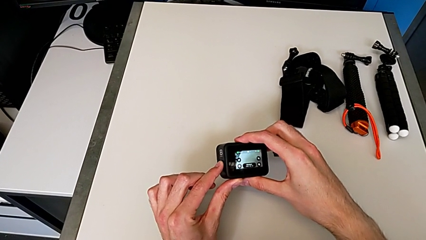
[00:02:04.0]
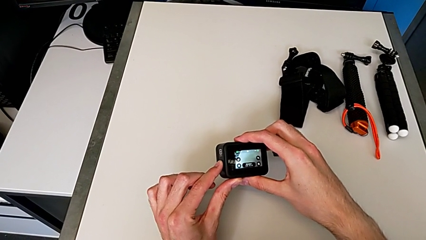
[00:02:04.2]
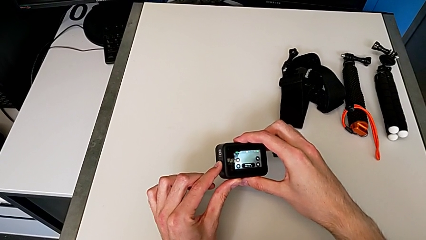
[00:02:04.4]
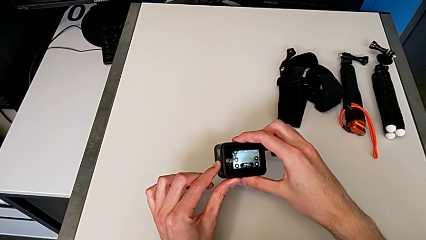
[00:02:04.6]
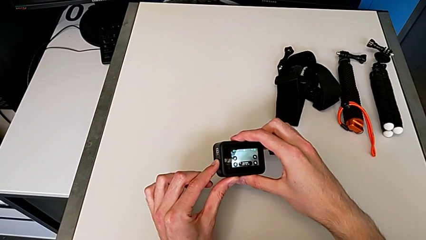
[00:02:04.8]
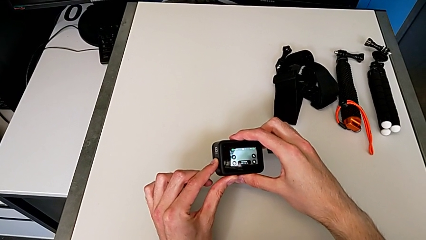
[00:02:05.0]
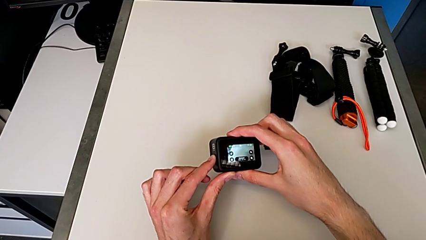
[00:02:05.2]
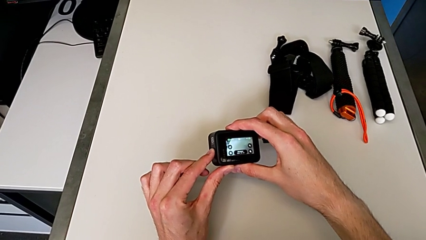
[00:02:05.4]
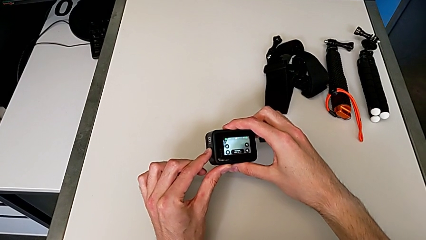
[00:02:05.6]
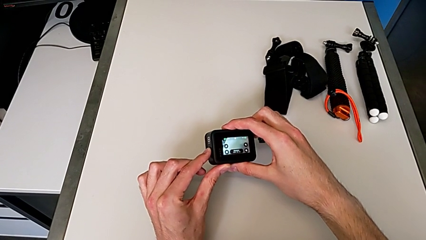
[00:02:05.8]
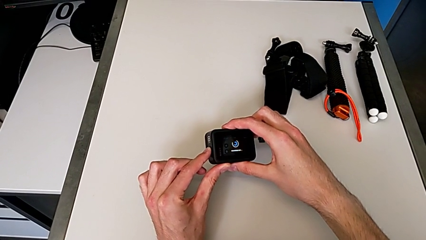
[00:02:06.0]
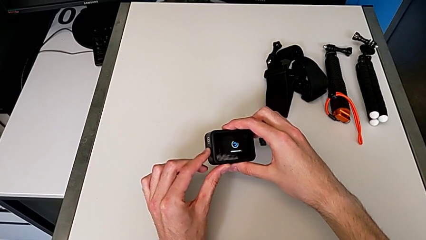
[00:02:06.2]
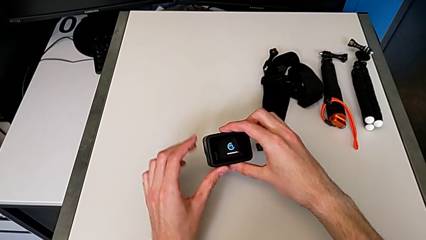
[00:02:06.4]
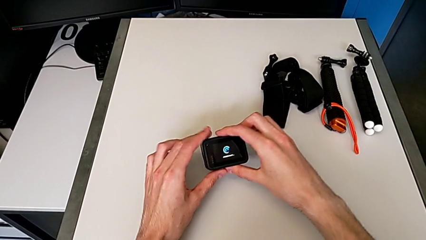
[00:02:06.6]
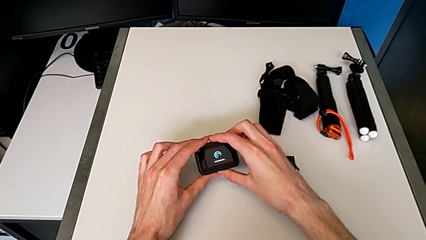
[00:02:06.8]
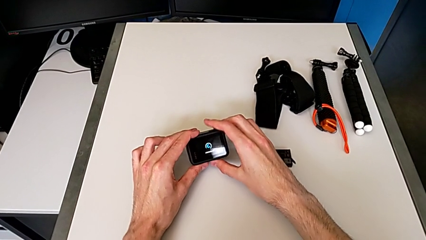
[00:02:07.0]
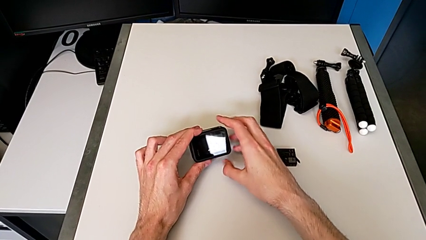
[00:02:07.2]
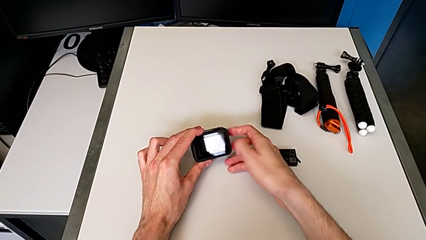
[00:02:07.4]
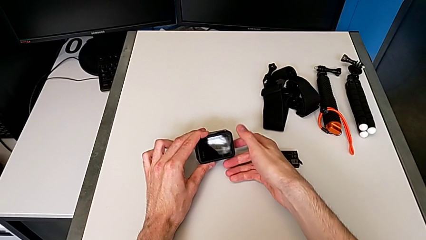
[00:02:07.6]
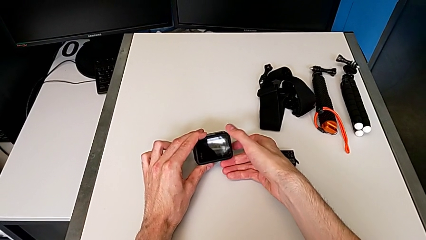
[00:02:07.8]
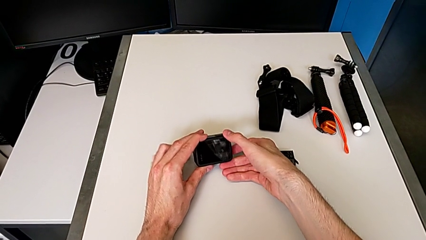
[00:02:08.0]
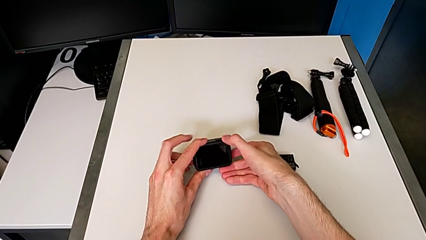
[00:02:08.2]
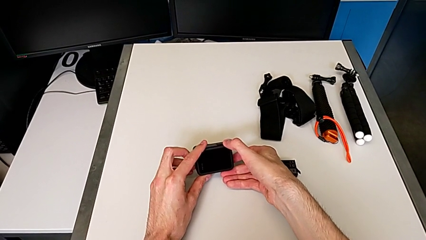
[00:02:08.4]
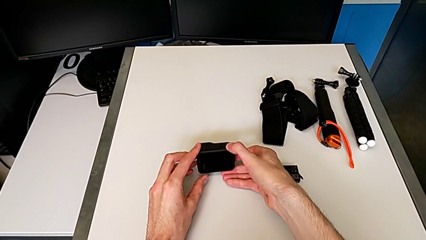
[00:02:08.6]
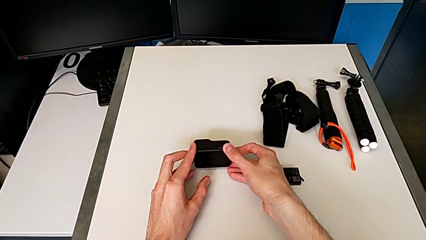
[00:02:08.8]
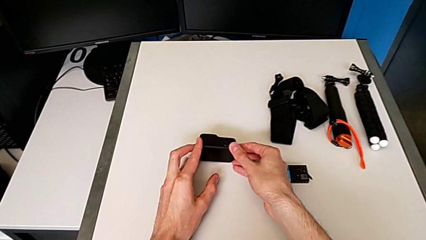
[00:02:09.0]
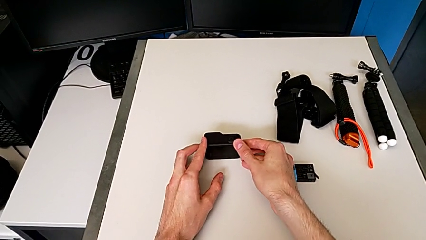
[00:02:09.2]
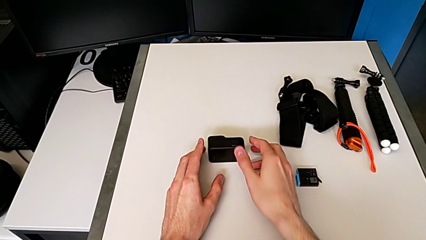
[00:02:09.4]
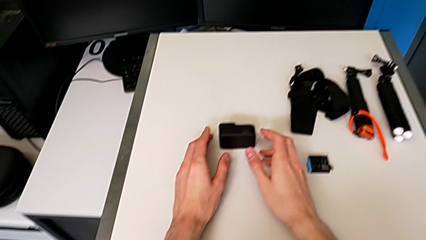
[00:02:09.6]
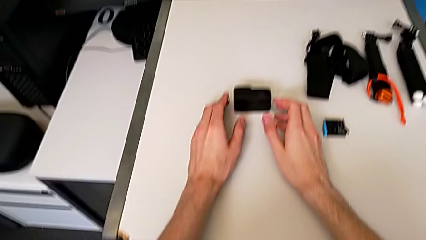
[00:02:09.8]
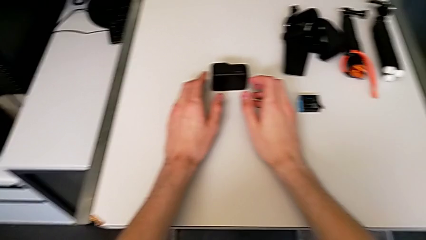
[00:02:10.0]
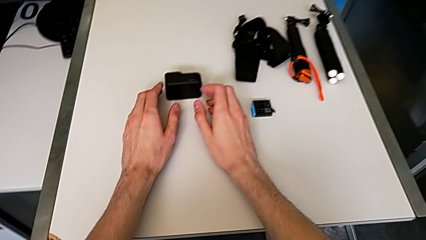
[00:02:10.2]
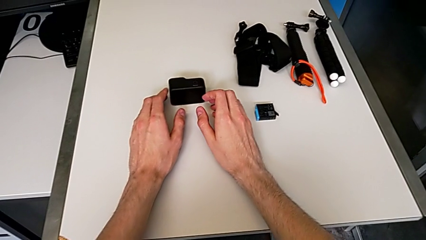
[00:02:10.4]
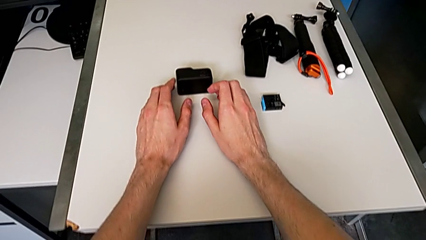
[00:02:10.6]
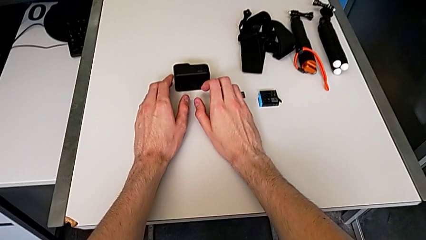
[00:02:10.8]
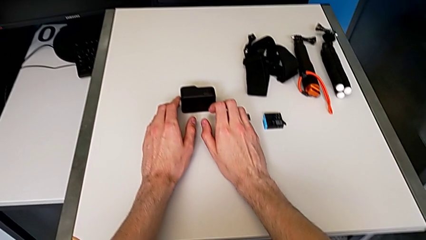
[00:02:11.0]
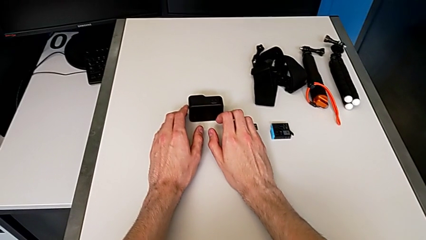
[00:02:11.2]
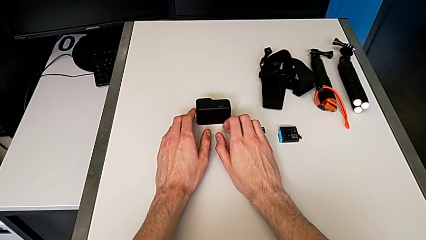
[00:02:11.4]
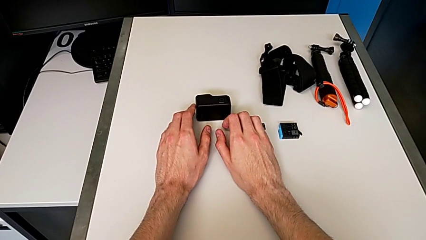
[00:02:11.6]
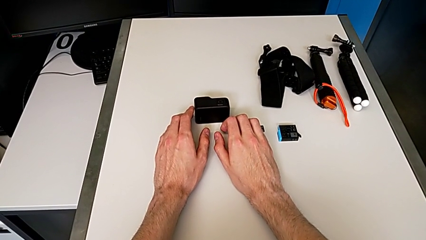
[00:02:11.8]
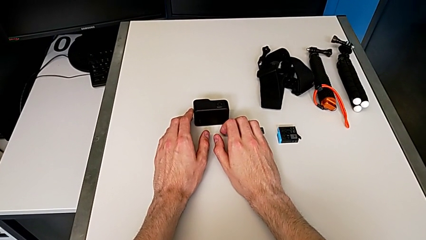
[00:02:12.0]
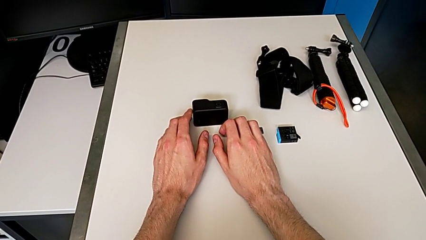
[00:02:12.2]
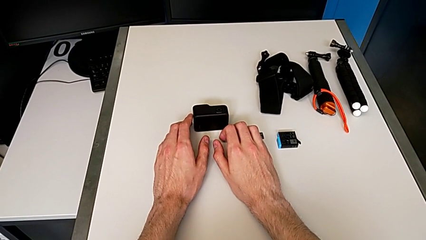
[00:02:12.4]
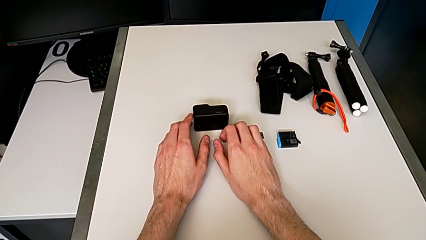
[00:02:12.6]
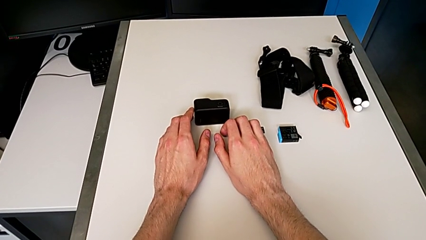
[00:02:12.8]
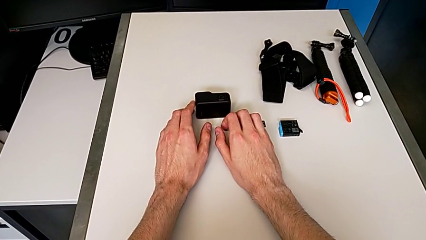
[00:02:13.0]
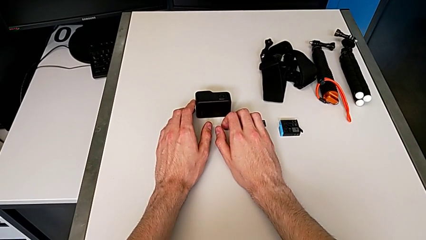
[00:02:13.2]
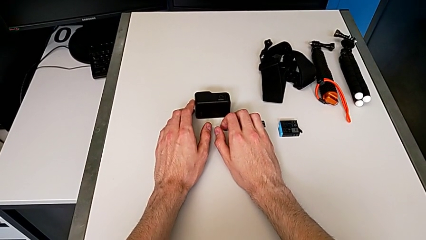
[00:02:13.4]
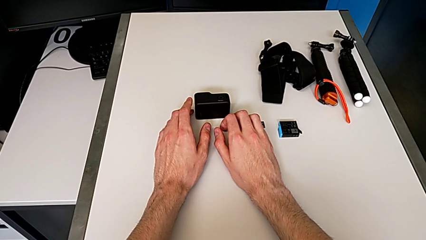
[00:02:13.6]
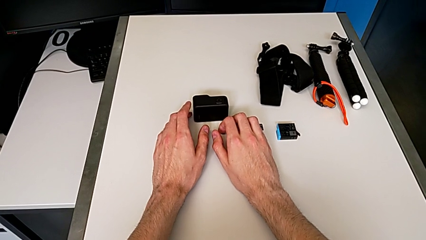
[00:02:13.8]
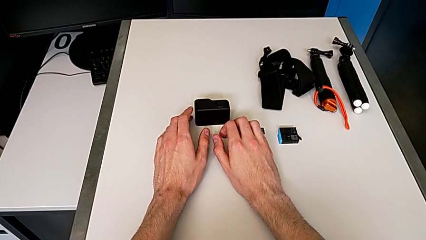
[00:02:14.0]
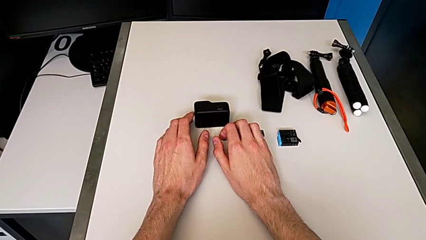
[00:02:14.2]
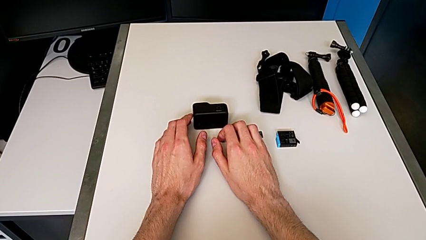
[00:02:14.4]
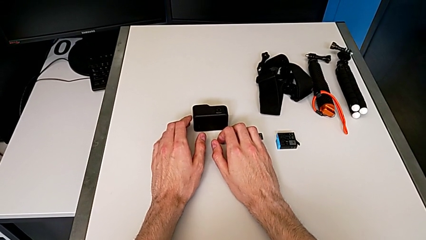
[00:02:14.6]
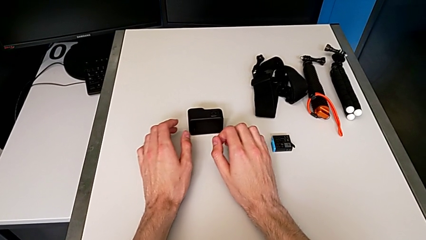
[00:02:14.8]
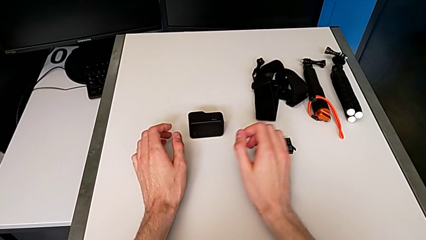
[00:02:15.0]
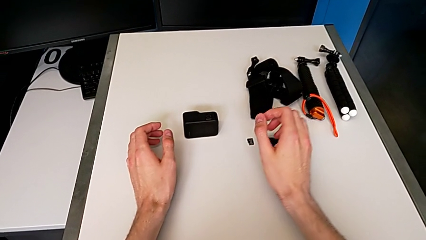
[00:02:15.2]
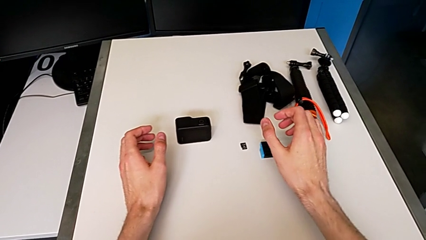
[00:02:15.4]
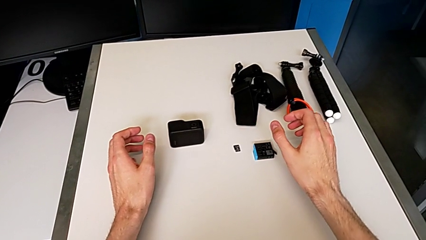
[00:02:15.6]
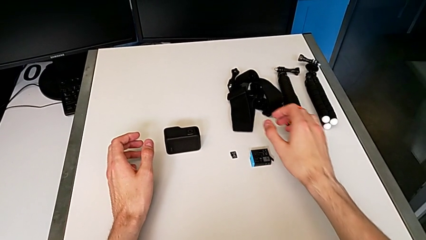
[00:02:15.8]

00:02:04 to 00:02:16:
The camera wearer turns off their GoPro. They press the black button and place the top furniture.

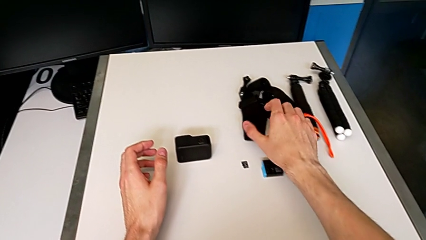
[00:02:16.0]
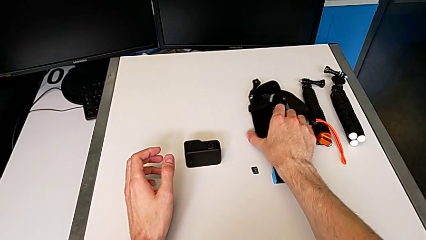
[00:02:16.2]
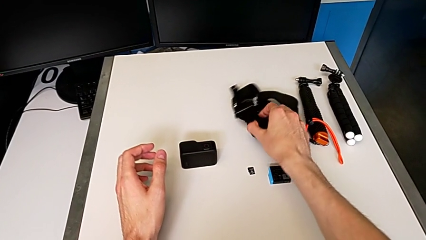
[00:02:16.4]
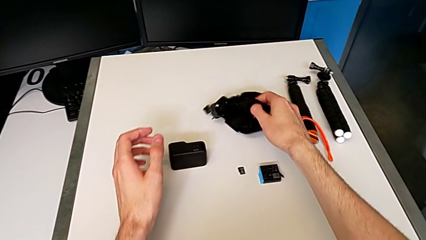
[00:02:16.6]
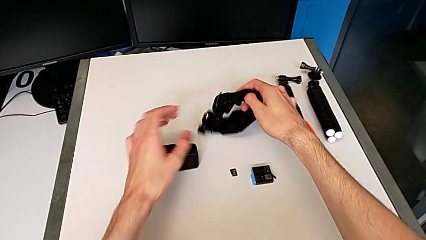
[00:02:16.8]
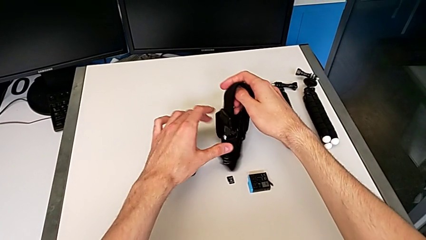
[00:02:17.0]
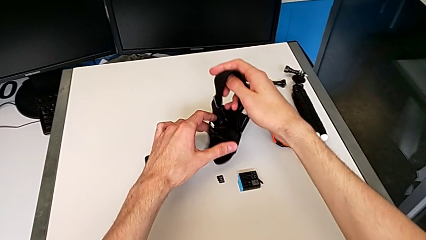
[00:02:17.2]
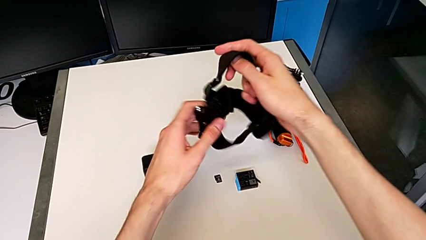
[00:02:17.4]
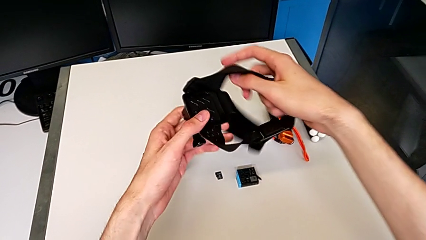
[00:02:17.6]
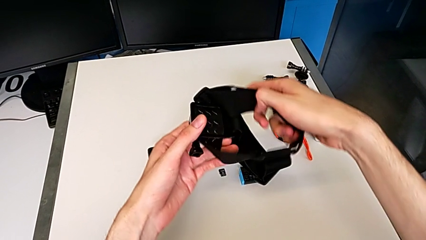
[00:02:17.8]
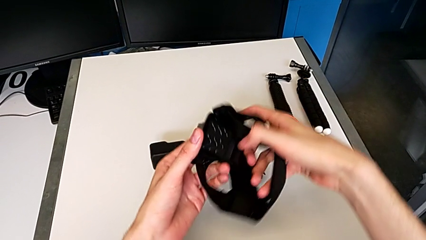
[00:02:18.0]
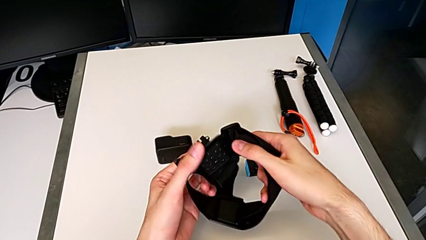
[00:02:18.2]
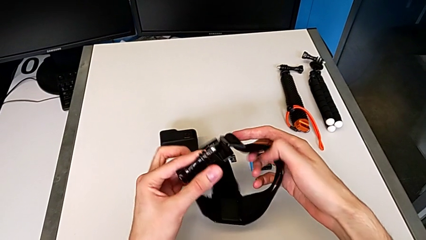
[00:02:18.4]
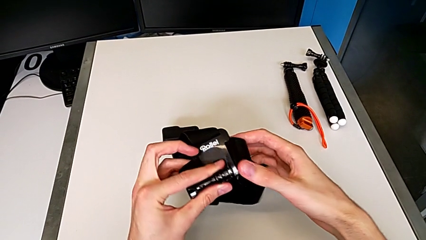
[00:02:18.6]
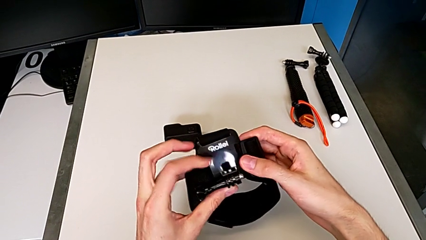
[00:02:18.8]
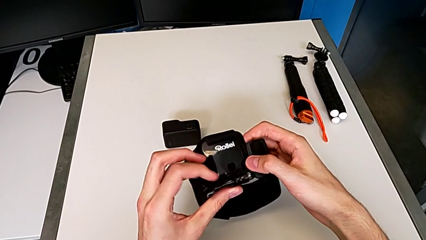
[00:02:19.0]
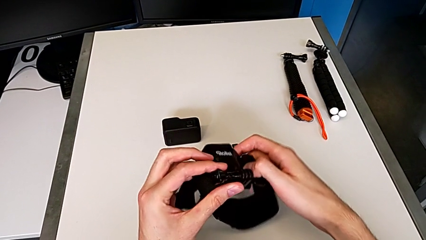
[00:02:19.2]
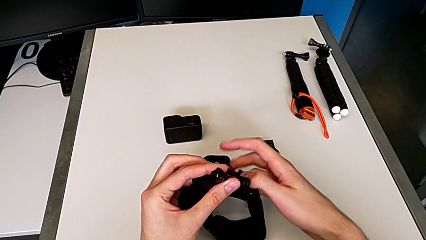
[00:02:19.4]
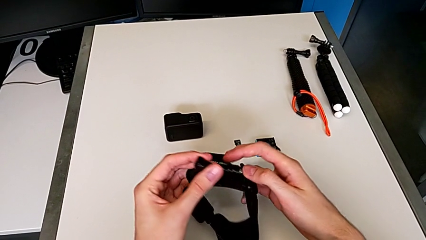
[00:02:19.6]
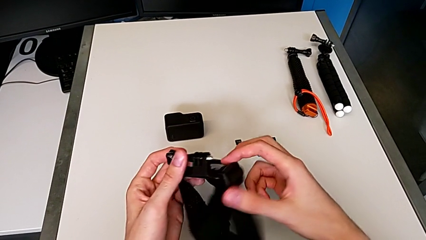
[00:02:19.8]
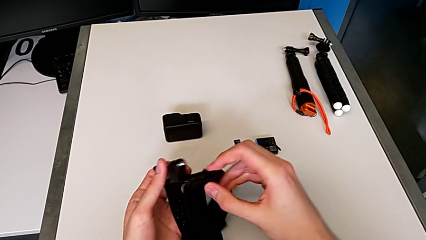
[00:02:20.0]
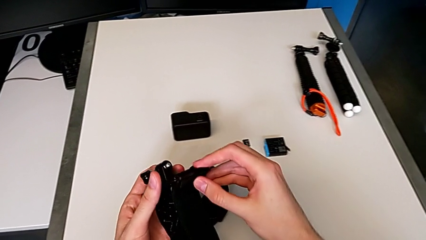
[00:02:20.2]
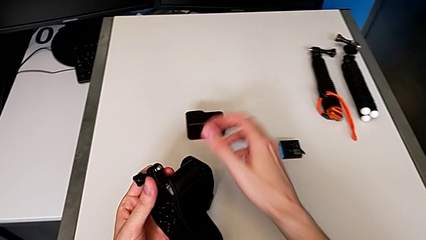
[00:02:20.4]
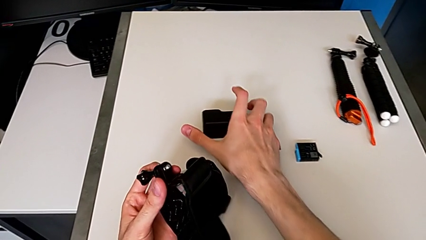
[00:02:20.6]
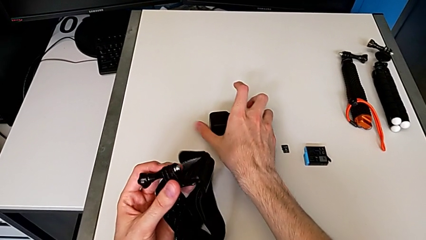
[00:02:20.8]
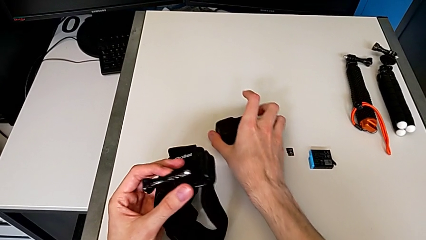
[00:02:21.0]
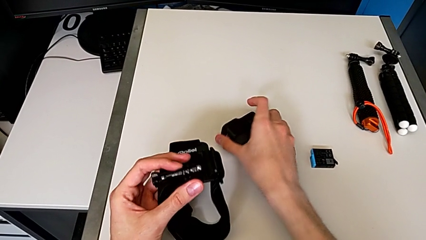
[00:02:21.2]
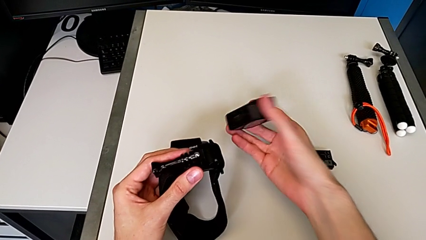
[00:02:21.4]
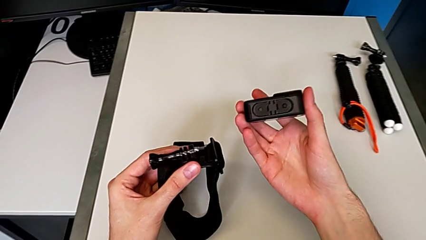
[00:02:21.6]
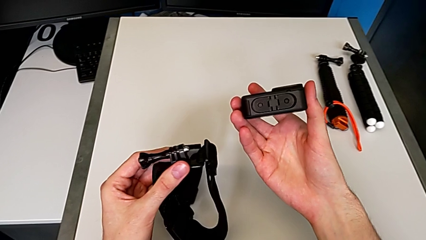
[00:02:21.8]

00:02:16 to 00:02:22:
The camera wearer is inserting their strap onto the GoPro. They grab the black strap and begin to grab the black GoPro.
